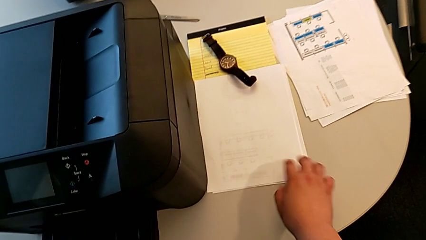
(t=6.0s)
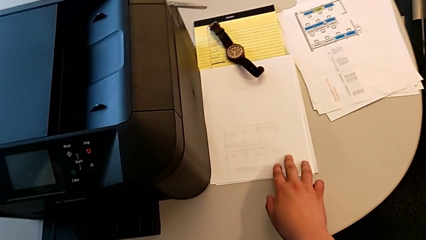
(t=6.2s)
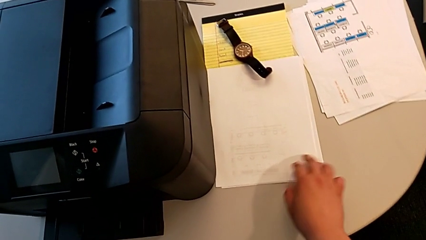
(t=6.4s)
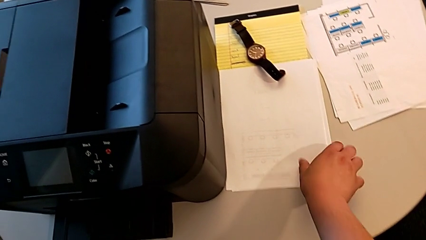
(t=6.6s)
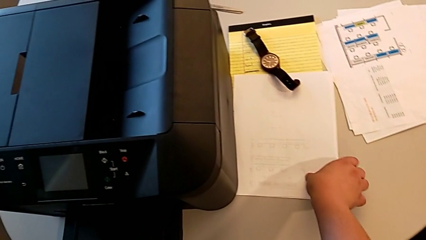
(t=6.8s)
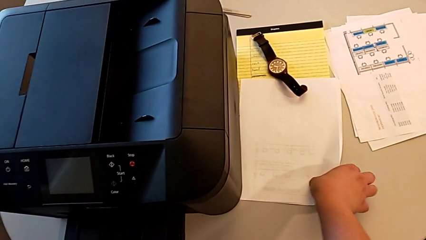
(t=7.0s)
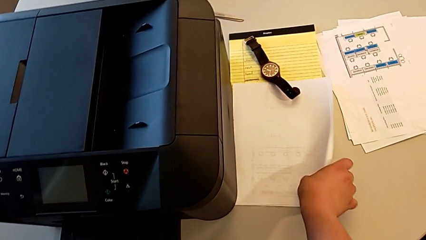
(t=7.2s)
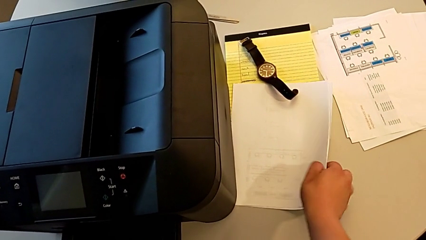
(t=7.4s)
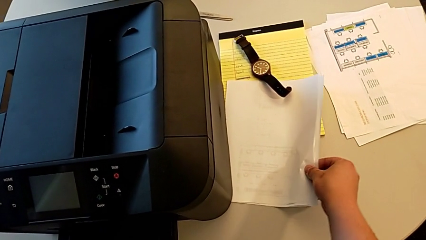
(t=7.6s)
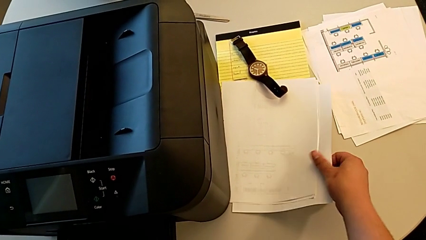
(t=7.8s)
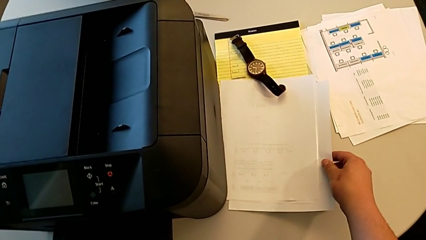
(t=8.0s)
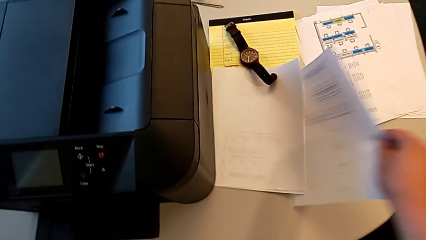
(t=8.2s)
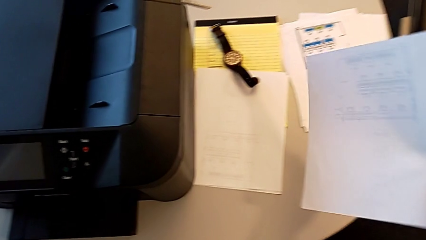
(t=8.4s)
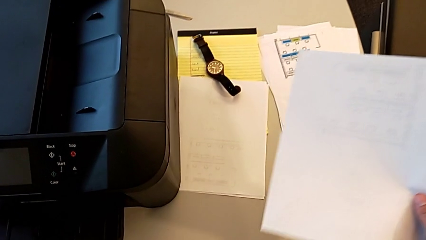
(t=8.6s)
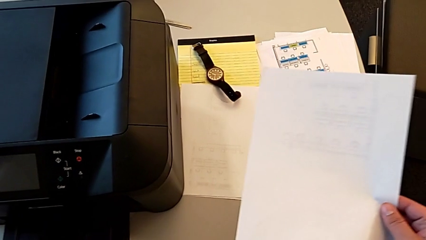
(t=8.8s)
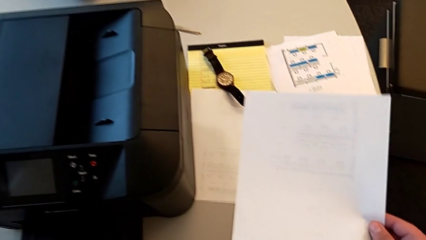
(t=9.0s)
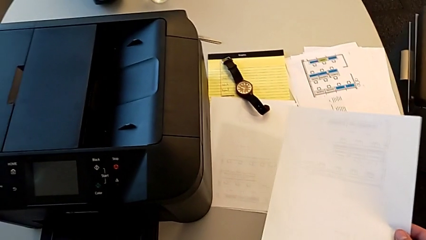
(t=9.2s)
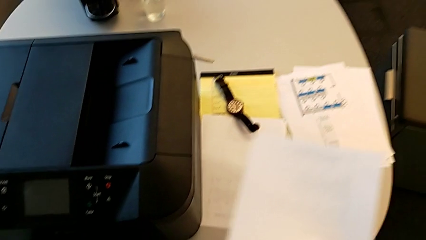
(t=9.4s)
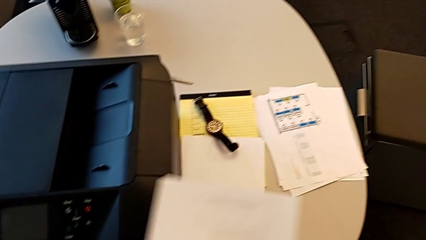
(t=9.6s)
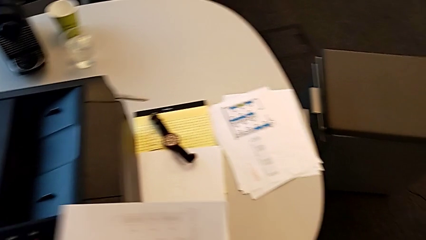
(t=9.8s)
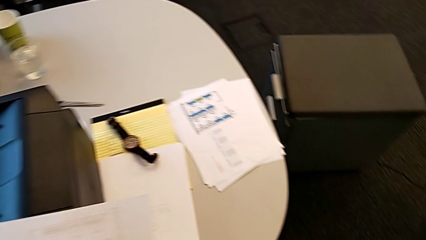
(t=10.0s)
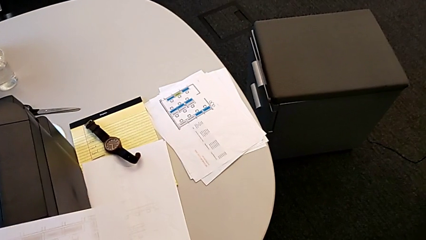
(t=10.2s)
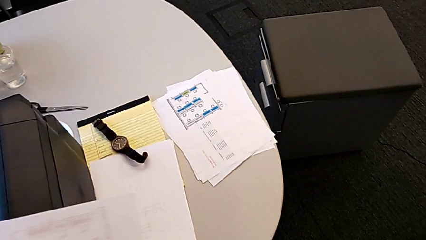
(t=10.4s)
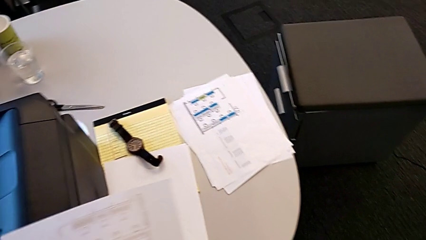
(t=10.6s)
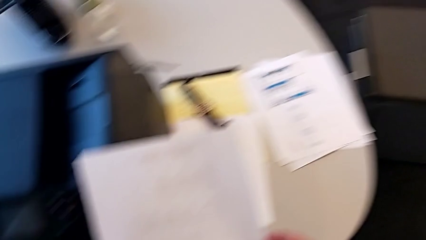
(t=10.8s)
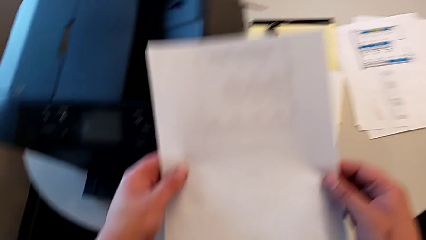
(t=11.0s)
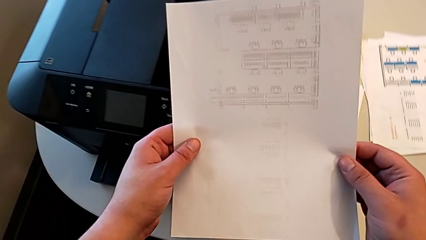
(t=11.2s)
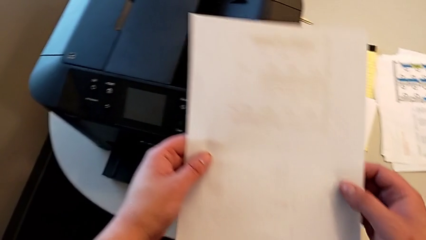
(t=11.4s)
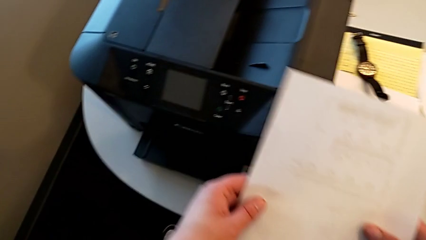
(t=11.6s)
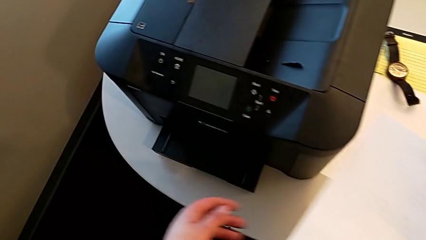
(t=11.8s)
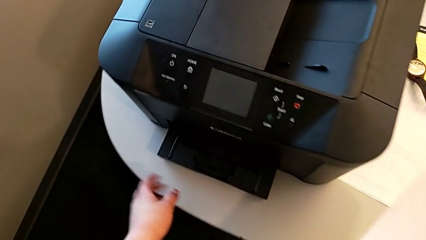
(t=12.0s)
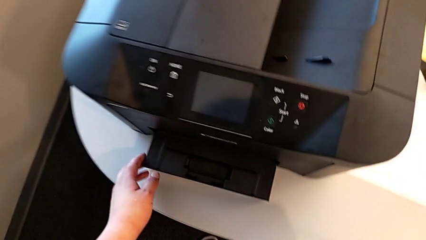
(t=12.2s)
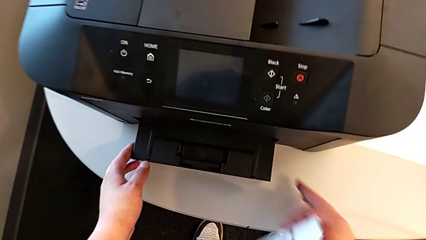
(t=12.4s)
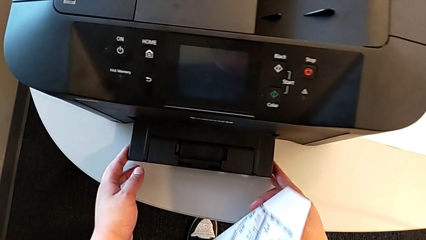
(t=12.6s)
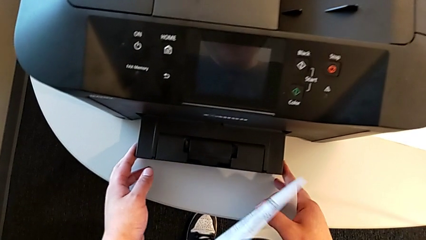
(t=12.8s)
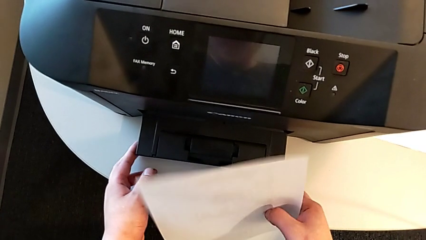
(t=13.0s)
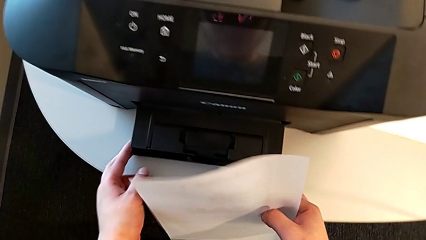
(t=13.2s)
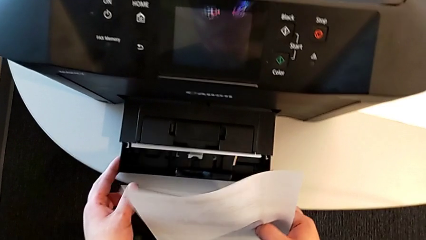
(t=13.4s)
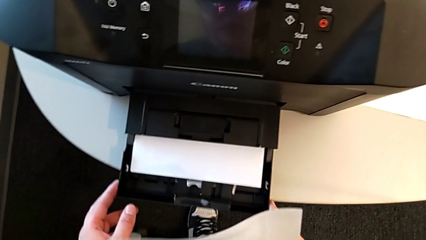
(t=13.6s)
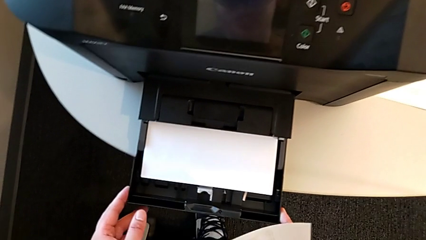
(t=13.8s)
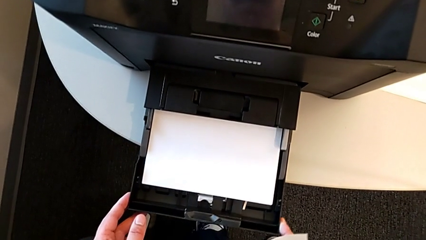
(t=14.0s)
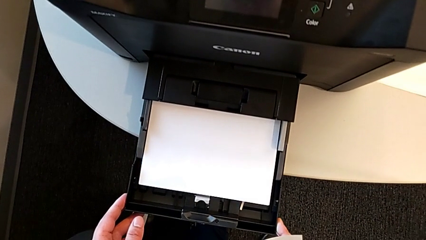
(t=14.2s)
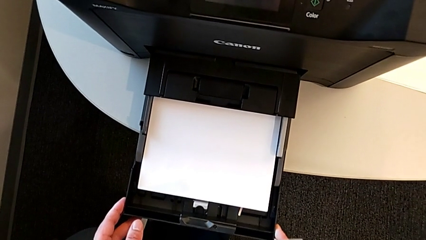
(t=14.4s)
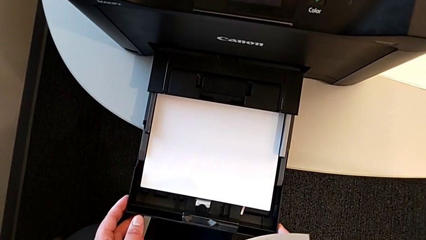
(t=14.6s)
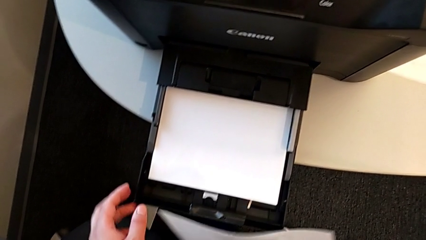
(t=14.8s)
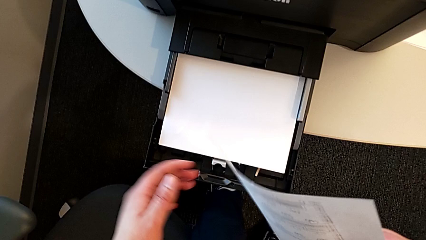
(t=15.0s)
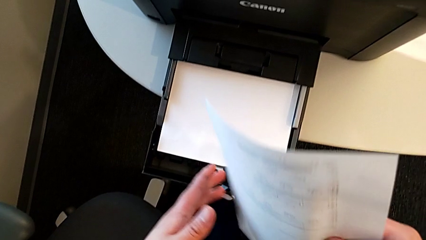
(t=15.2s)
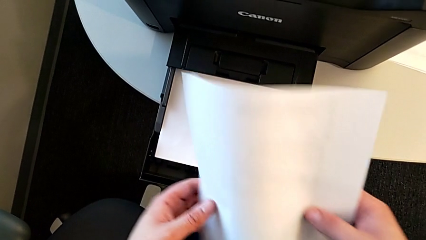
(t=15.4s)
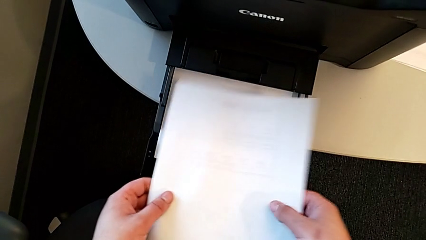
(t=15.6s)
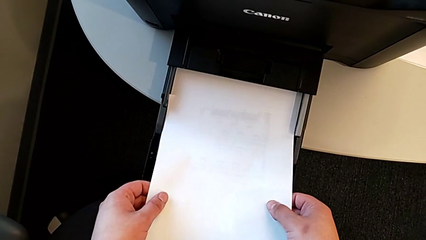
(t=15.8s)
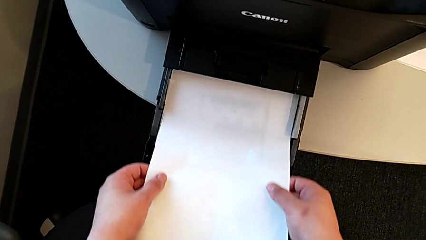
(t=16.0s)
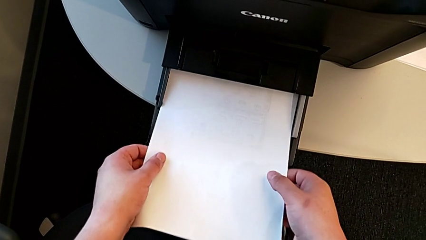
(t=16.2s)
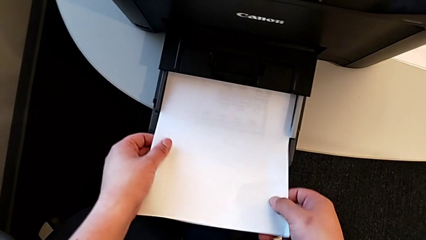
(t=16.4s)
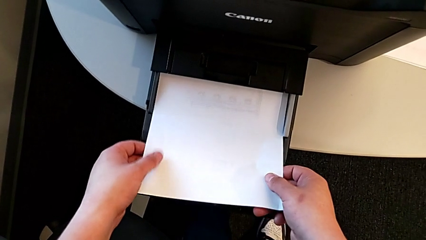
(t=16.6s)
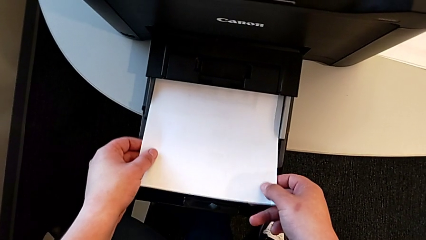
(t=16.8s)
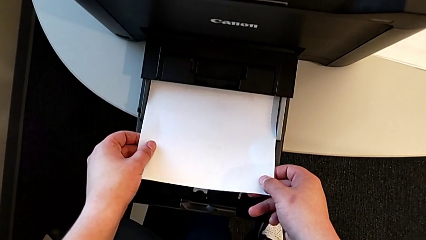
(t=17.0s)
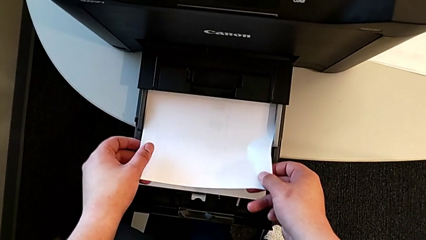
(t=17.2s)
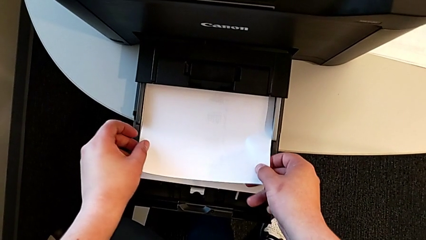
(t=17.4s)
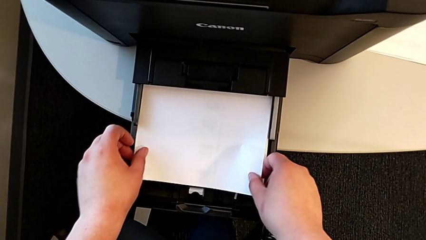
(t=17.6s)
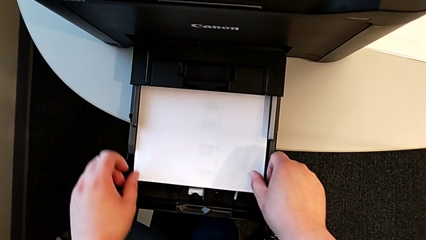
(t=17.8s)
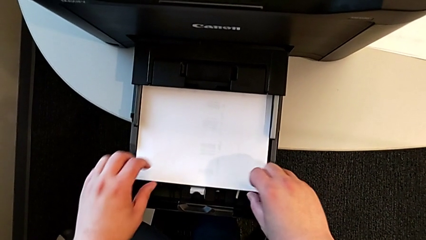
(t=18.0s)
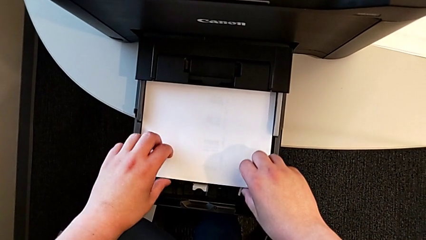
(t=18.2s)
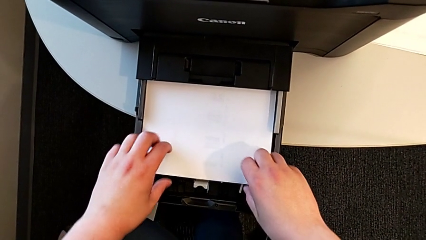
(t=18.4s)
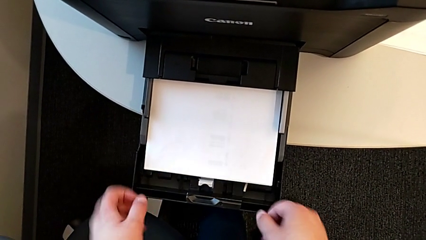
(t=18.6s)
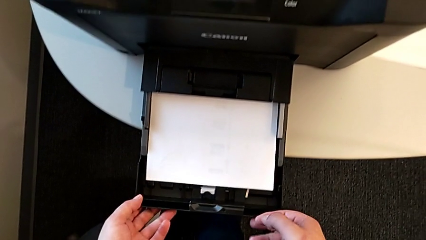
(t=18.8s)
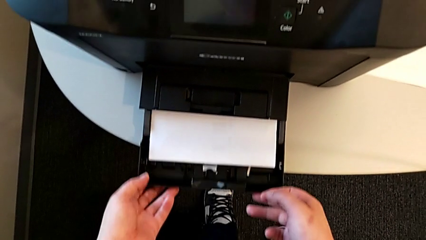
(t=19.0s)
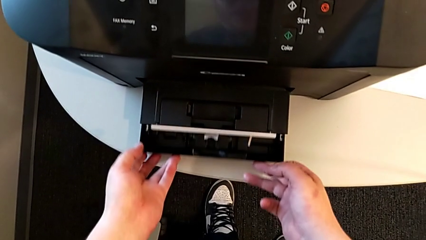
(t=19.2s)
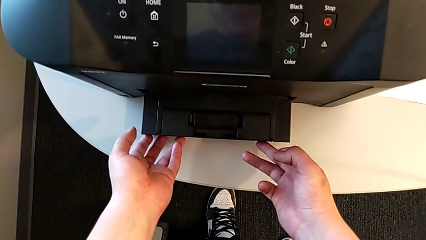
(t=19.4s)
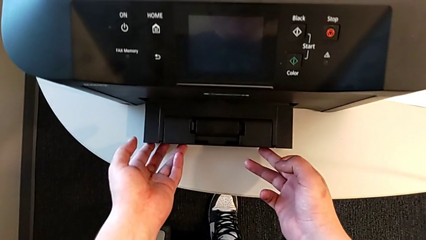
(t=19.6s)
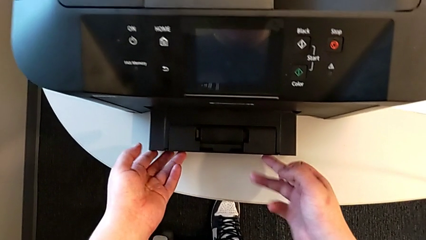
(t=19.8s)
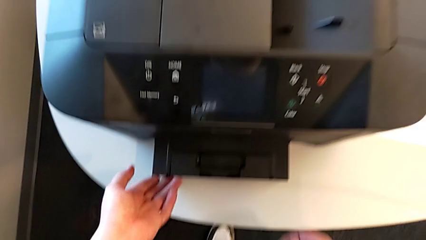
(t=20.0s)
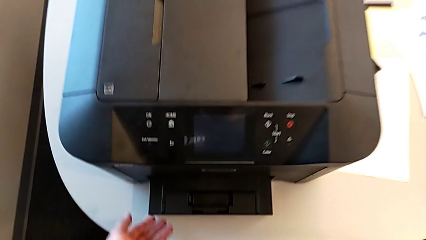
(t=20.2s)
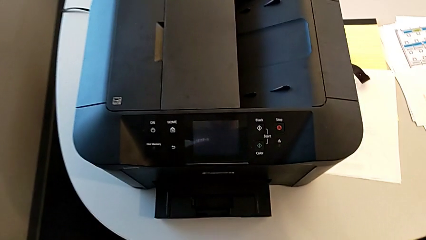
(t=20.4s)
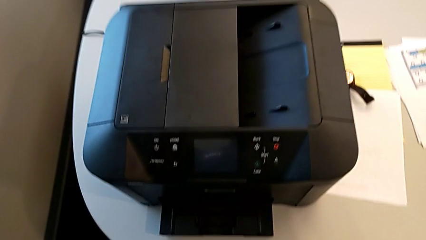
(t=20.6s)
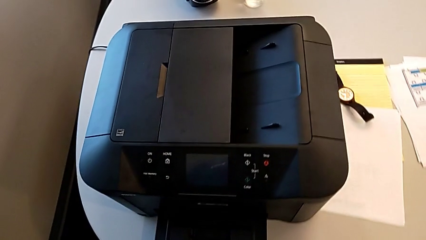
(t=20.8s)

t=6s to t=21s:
The camera wearer inserts the paper stack. They grab the paper stack, hold it, open the printer, insert the paper stack and close the printer.
